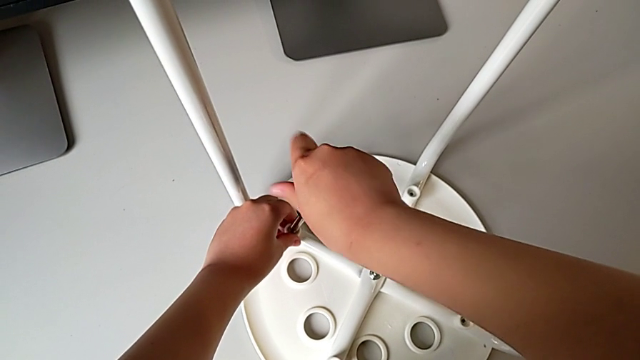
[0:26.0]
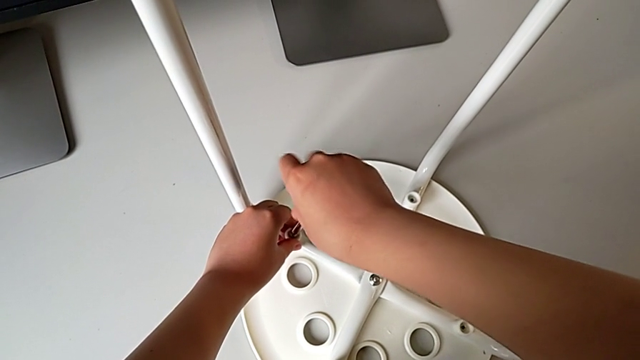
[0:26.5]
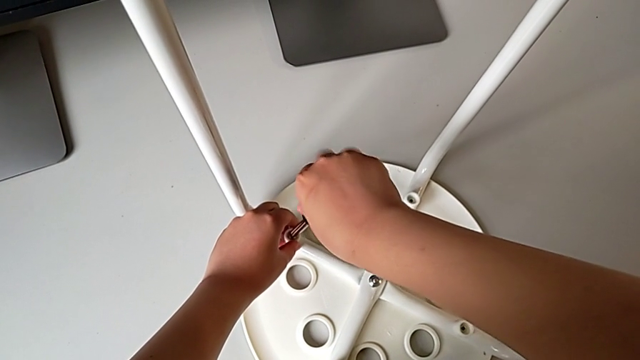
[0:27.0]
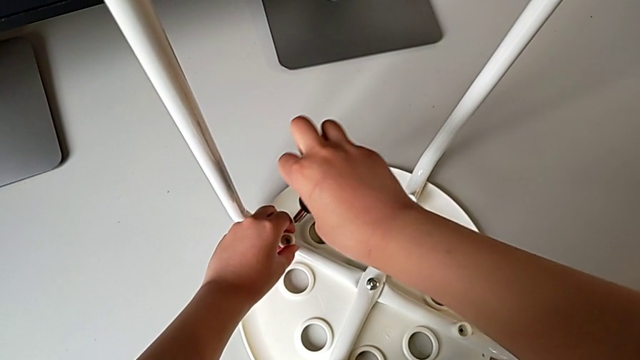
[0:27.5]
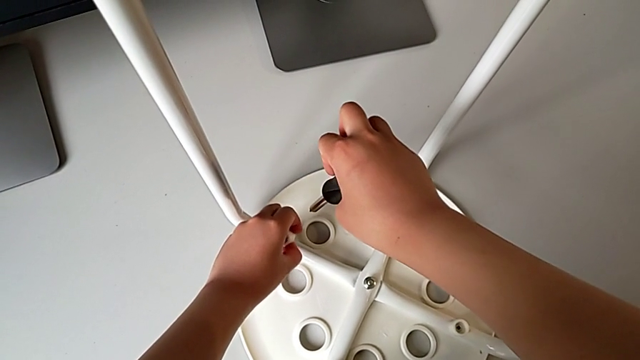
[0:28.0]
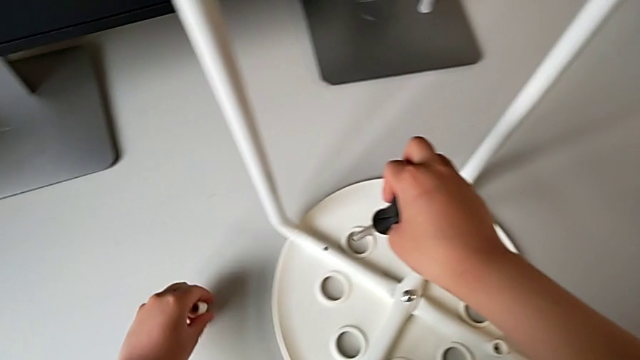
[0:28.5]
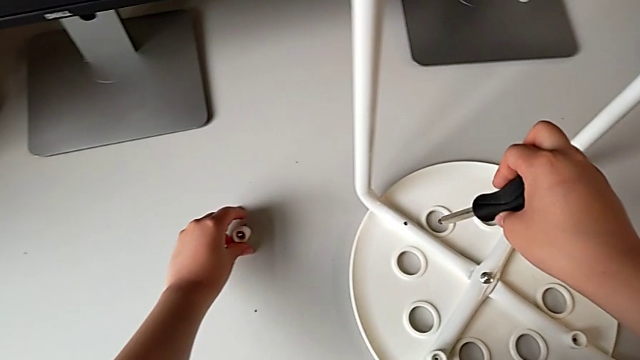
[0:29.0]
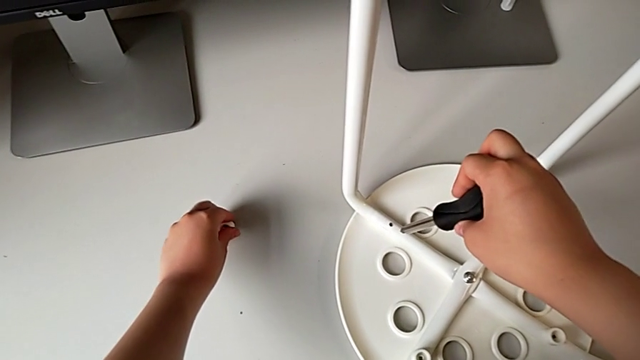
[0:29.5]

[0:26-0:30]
The camera wearer is unscrewing the first screw on the chair leg. They withdraw the first screw, lift it and place it, all with the left hand.

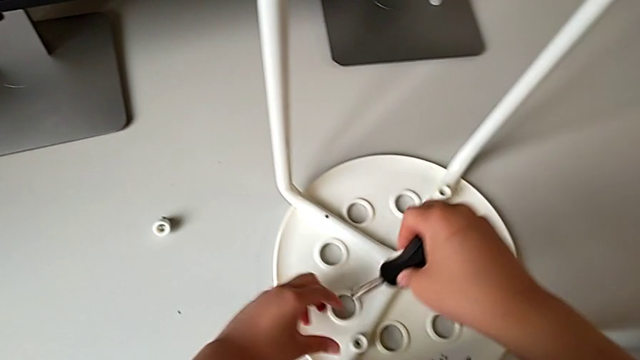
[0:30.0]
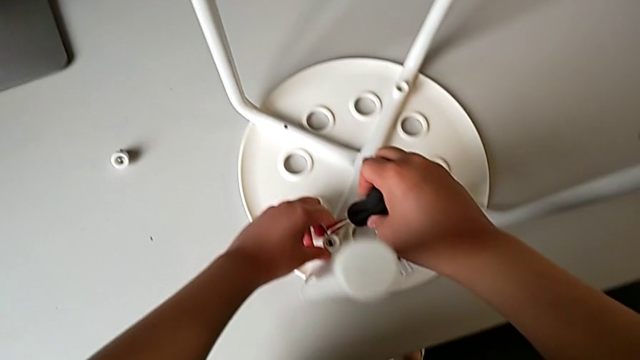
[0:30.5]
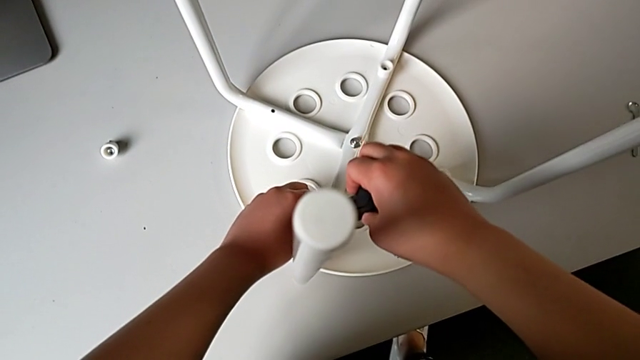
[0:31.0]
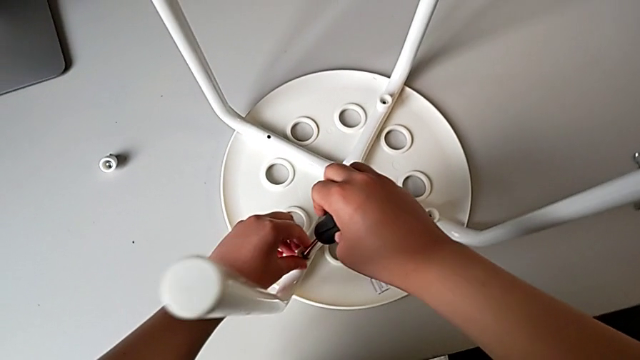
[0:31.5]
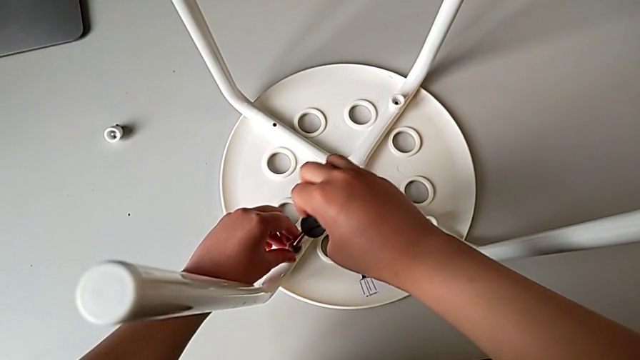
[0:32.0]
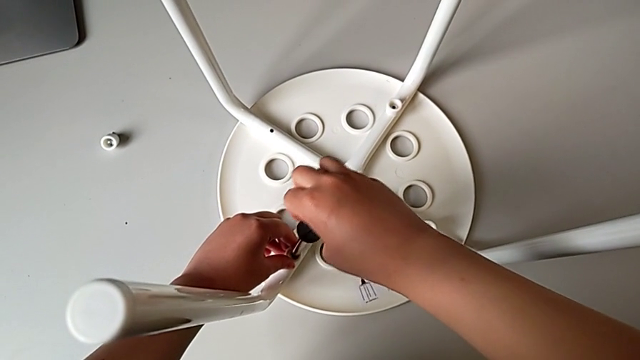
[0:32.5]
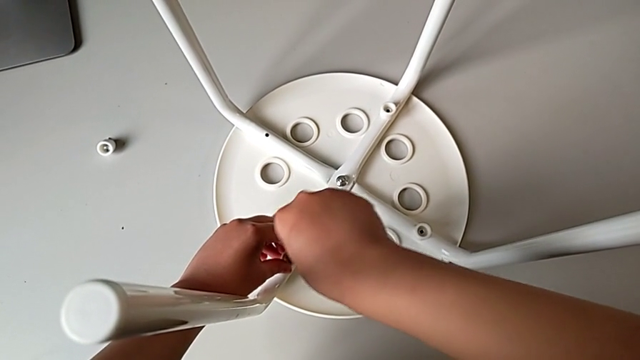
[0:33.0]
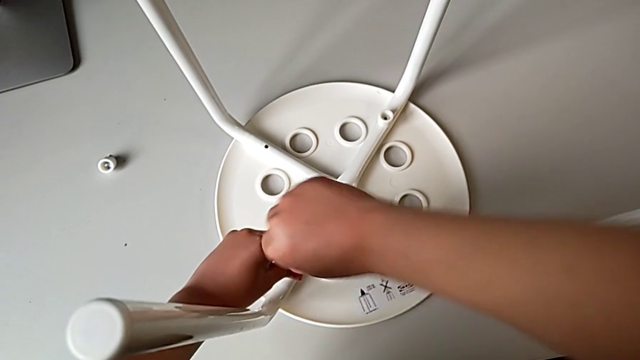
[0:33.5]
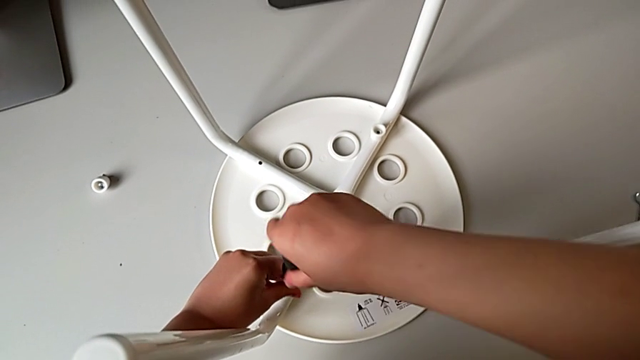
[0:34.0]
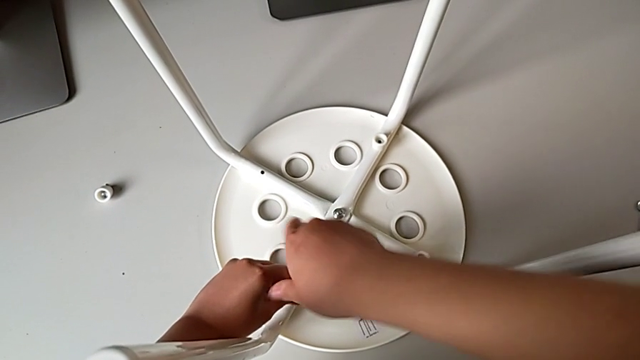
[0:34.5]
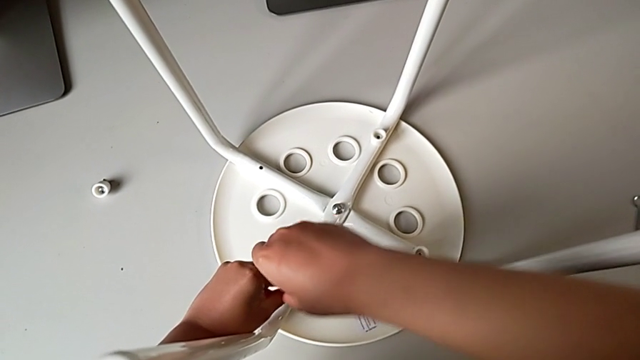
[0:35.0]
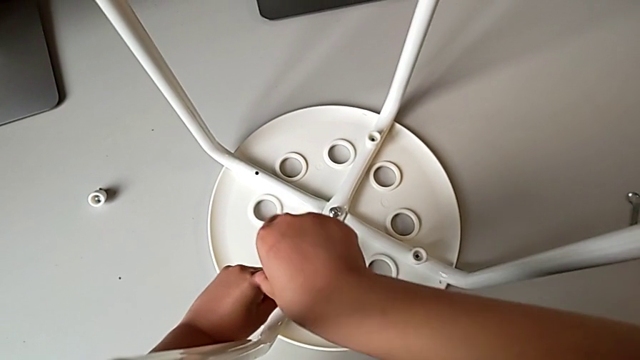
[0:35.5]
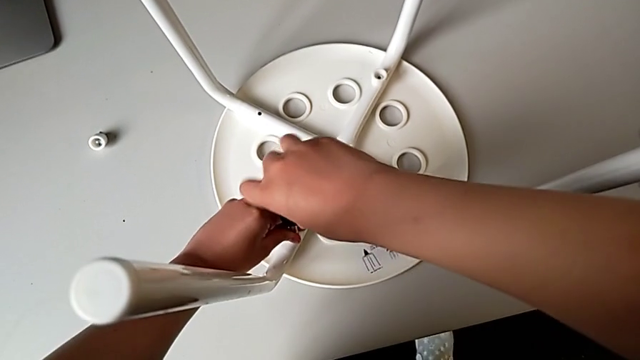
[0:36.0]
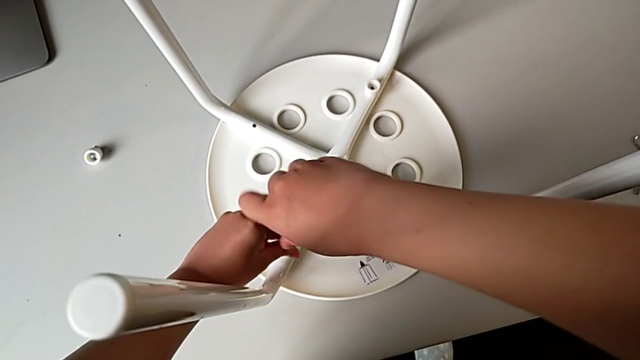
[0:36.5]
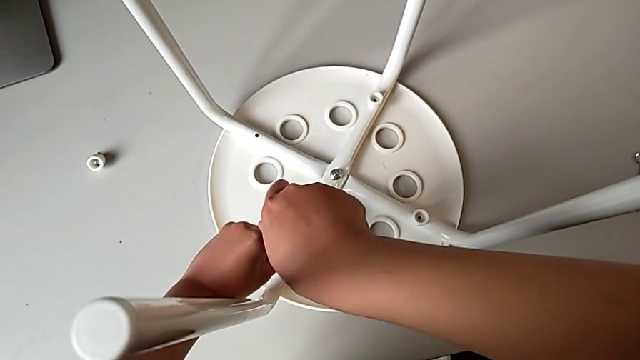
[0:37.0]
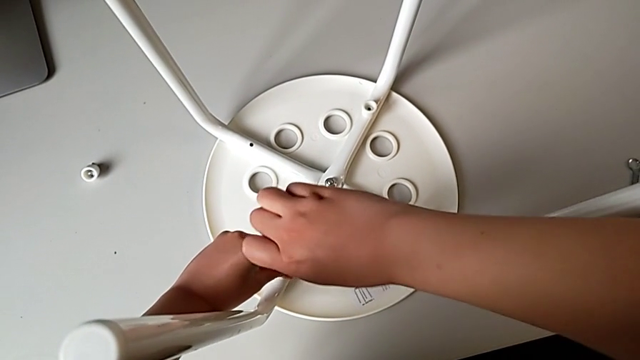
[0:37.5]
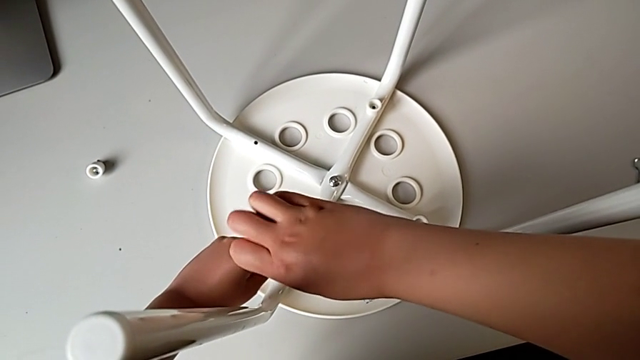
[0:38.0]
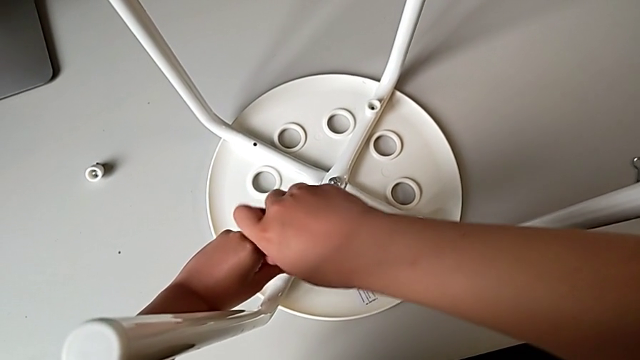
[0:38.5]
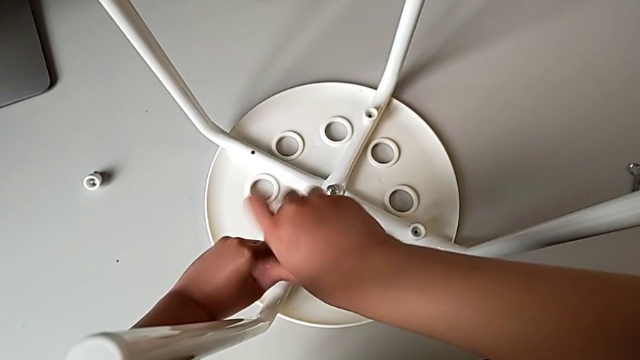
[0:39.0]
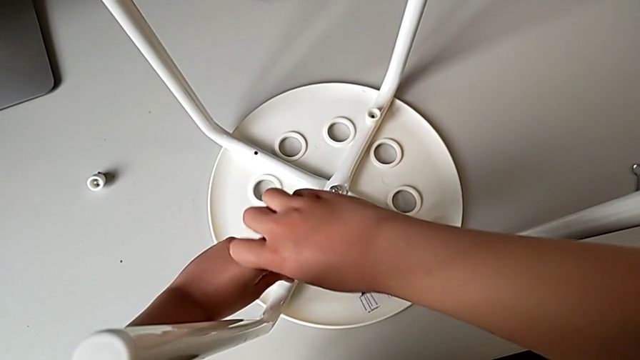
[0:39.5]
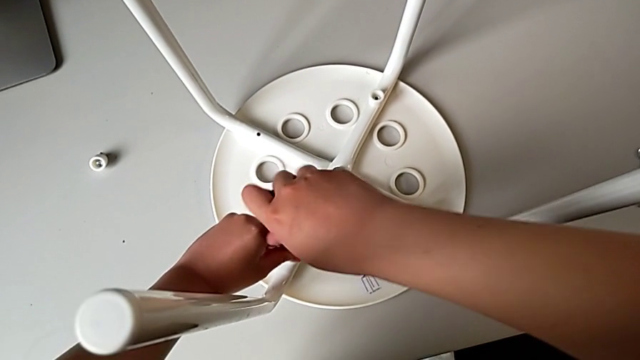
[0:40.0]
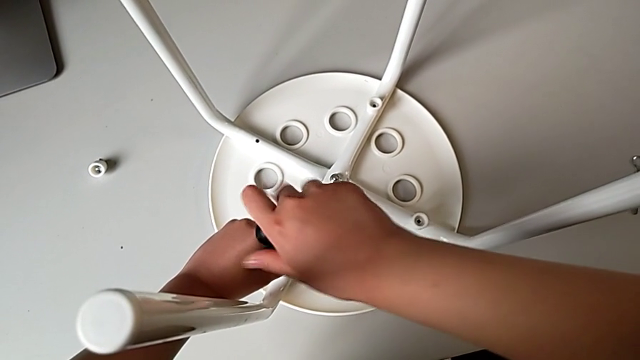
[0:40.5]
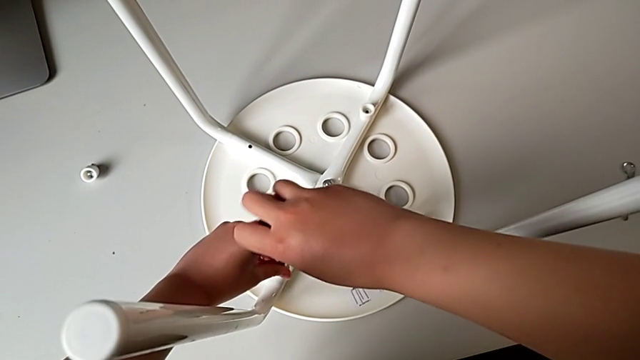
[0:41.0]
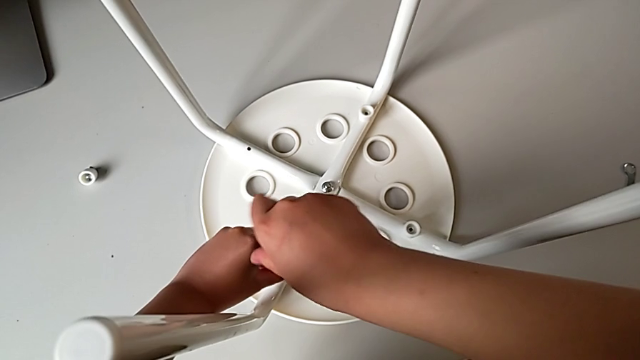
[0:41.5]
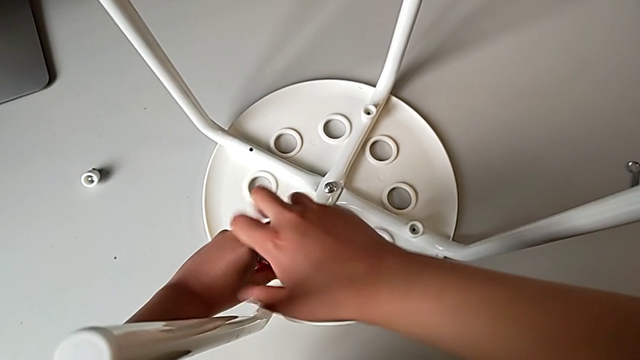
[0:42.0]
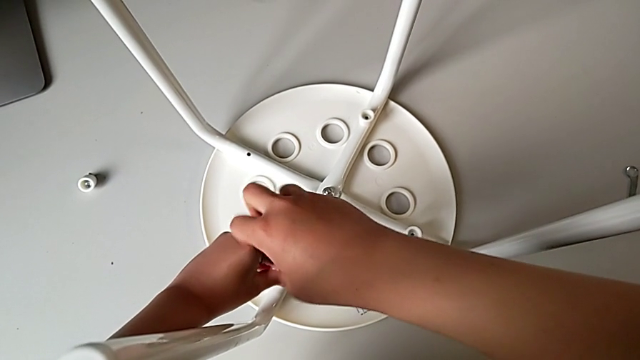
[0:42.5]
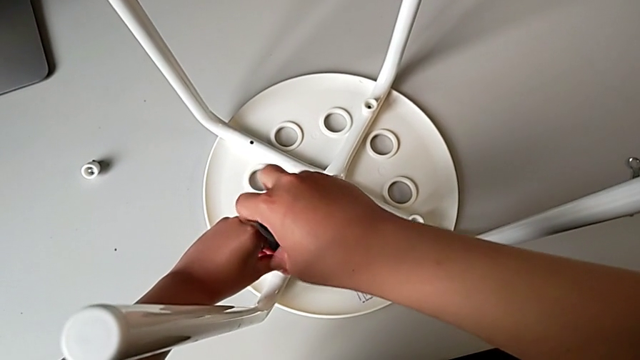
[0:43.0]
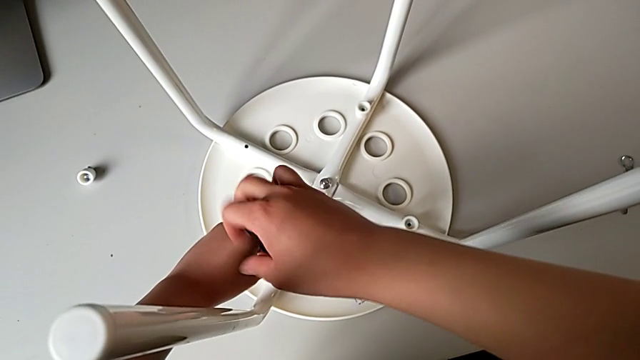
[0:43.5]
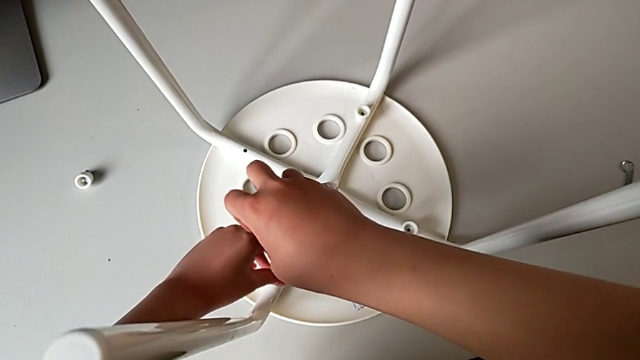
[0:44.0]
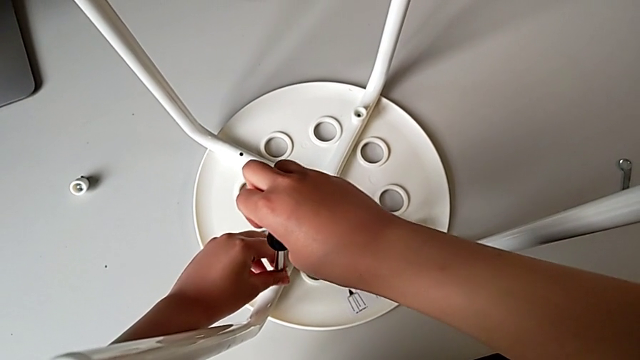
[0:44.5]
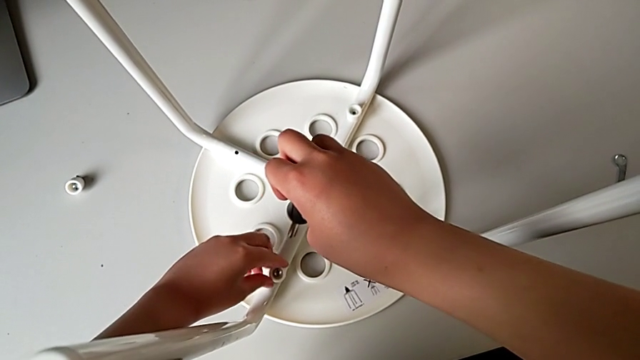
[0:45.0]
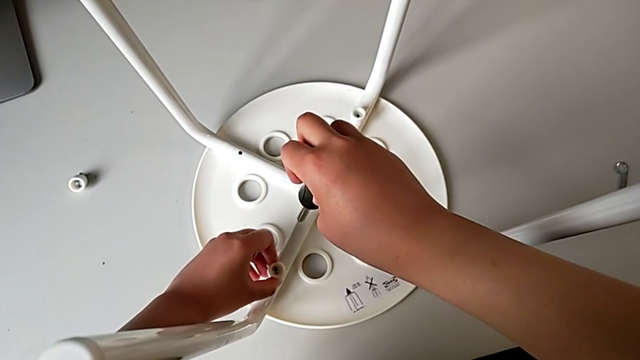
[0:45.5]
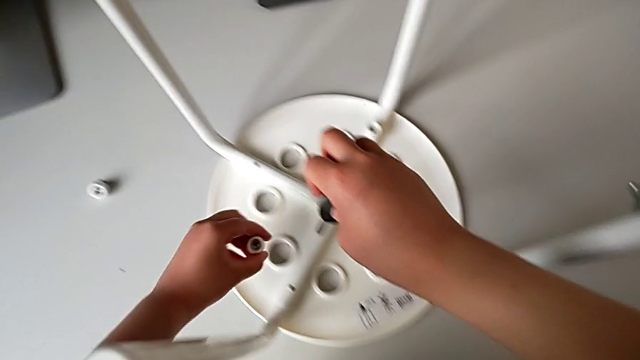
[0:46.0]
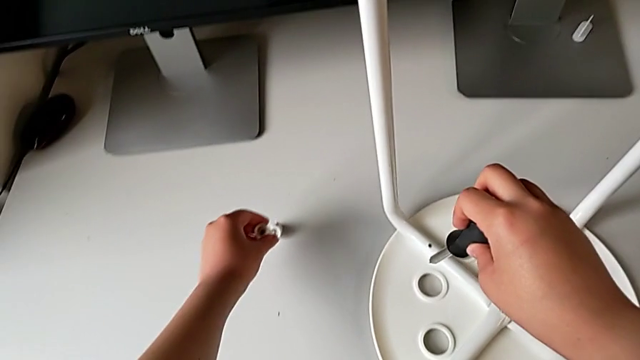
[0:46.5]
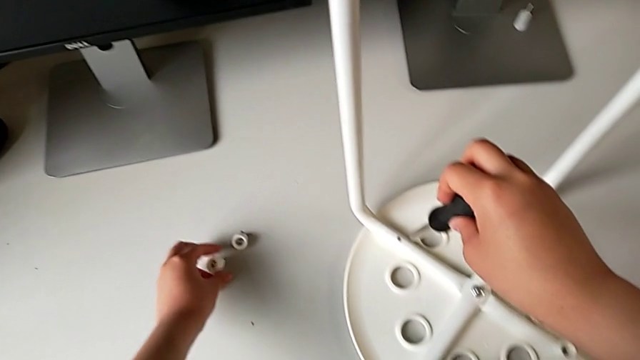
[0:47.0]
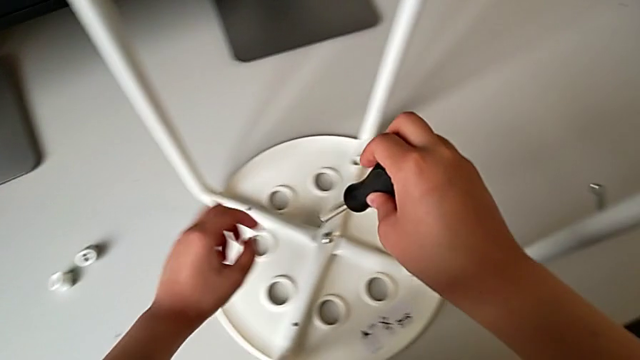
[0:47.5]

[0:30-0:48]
The camera wearer unscrews the second screw on the leg of the chair. They insert the black screwdriver with the right hand, approach the second screw with the right hand and unscrew it with the right hand. They hold the second washer with the left hand, unscrew the second screw with the left hand, lift it with the left hand and place it with the left hand.
